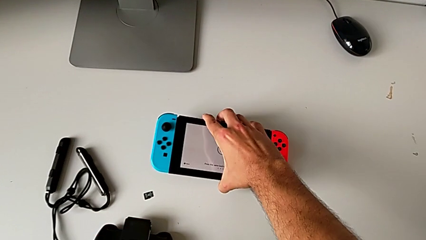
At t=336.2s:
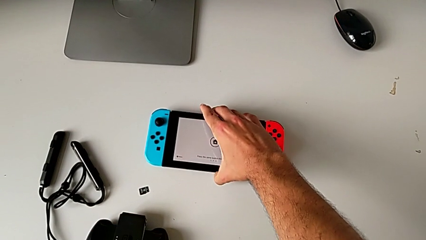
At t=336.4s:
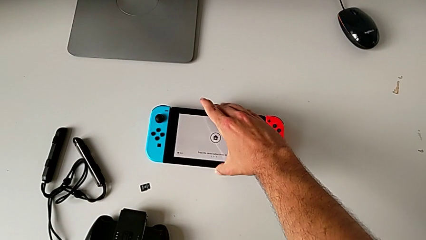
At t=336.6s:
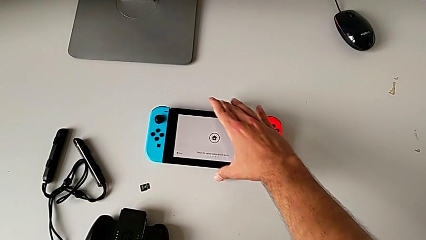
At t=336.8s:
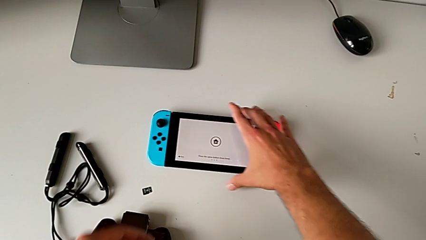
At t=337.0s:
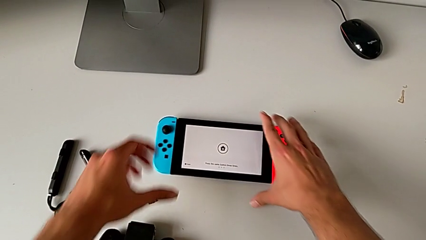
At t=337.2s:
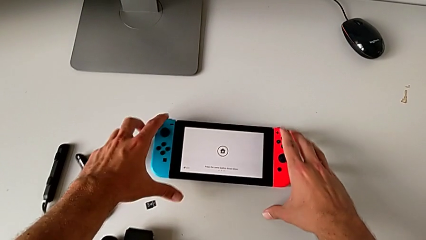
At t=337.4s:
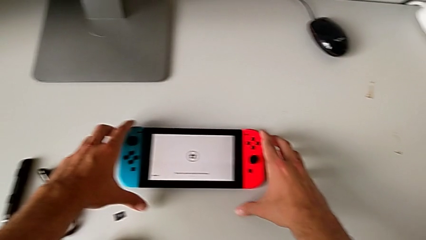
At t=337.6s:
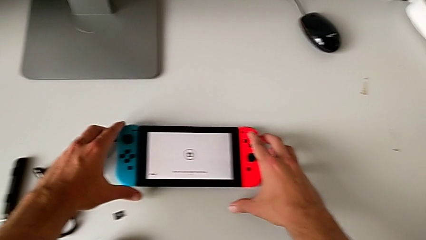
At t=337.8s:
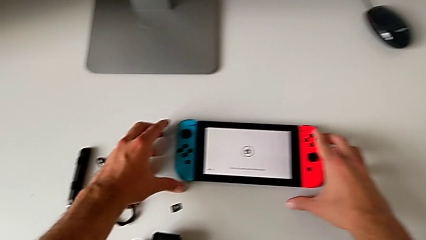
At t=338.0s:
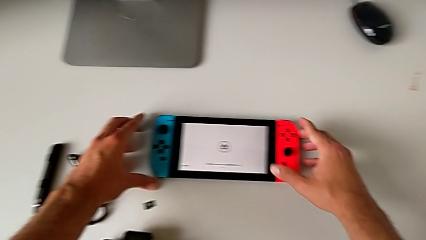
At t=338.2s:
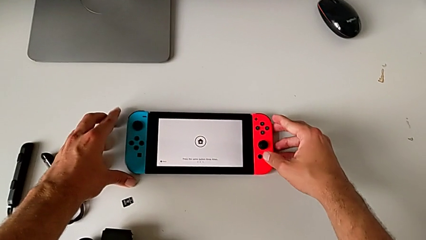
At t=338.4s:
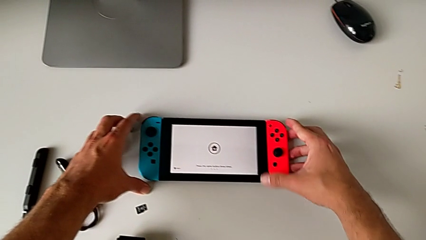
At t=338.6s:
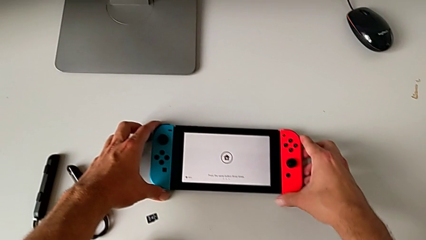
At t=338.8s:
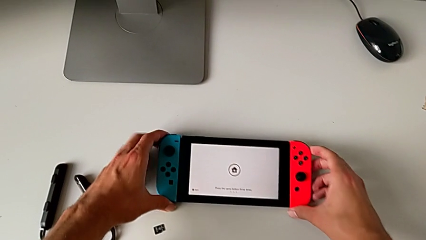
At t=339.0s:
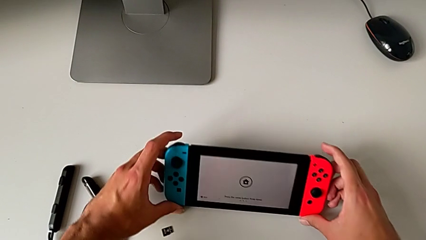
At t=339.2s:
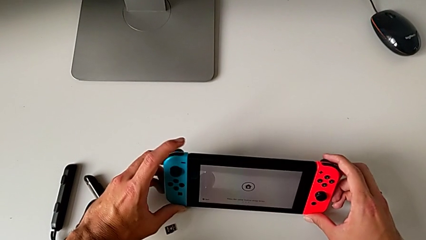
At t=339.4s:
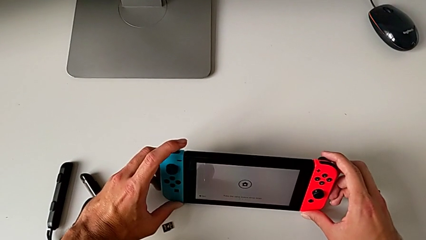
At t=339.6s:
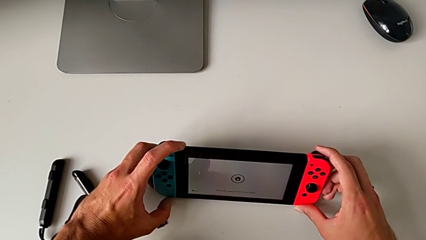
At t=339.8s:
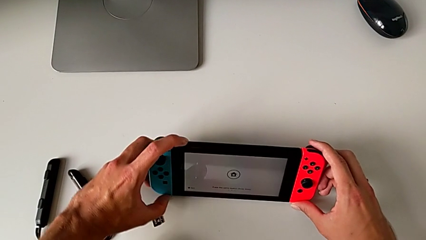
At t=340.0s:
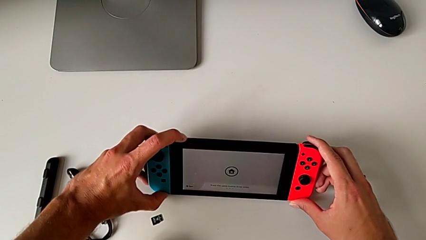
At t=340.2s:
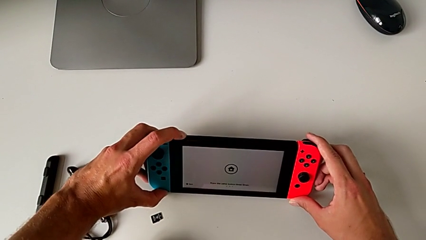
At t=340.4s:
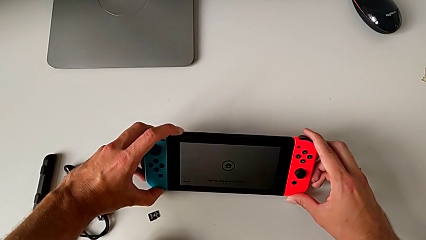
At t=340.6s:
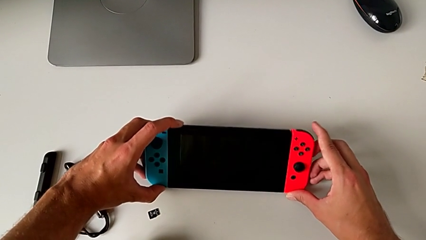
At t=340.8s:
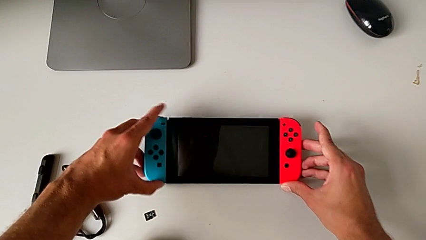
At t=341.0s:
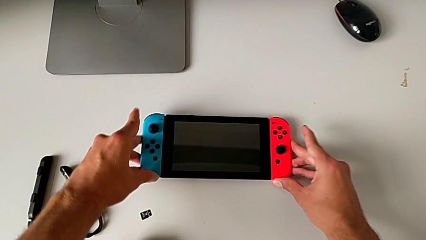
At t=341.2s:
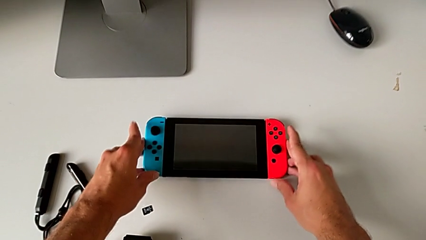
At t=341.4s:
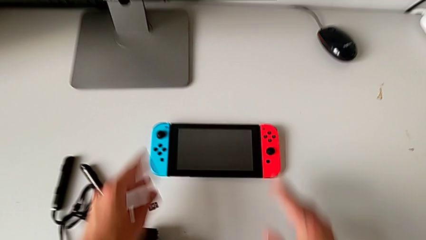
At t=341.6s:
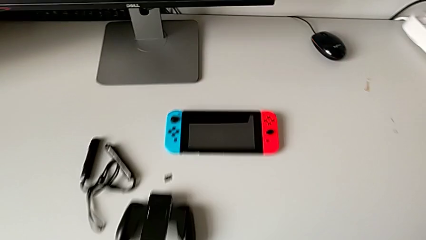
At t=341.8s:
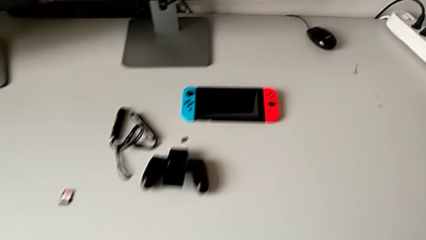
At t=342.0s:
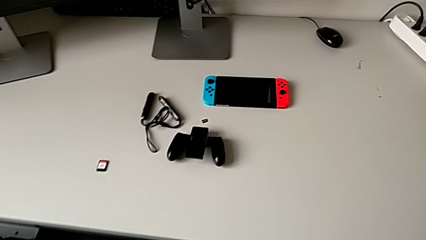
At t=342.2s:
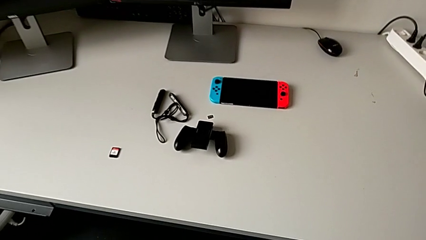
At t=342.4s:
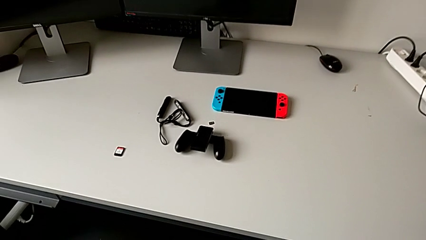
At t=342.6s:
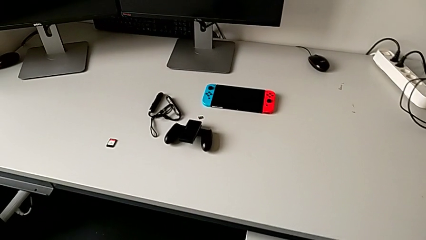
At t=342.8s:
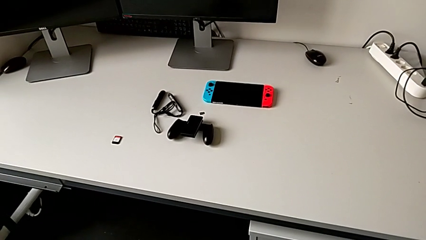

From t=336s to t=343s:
The camera wearer is exchanging the micro SD card for another one. They place the Nintendo Switch and begin to inspect it.

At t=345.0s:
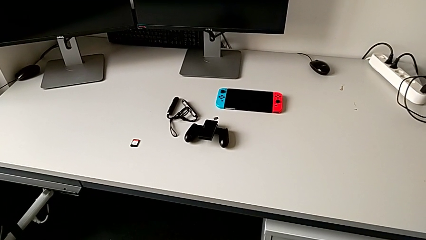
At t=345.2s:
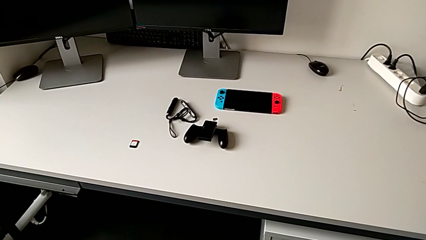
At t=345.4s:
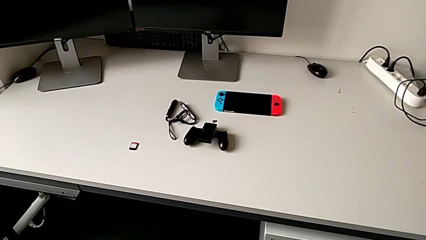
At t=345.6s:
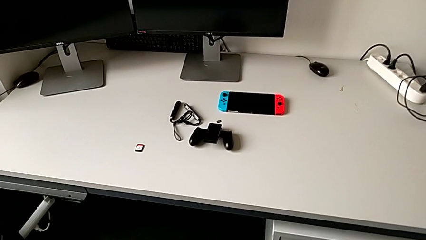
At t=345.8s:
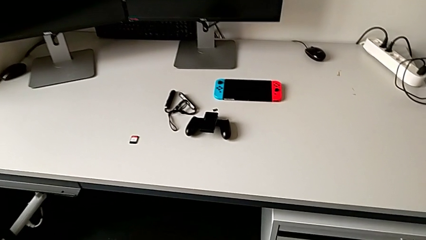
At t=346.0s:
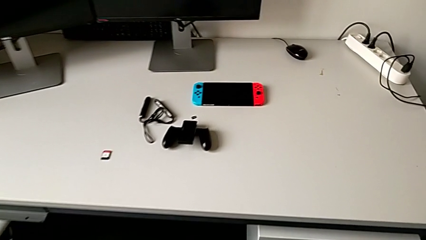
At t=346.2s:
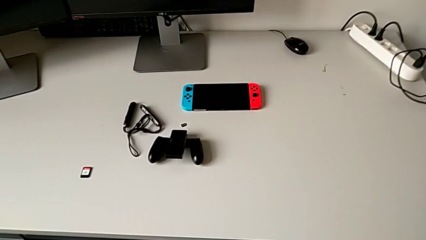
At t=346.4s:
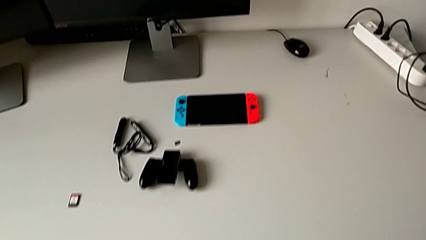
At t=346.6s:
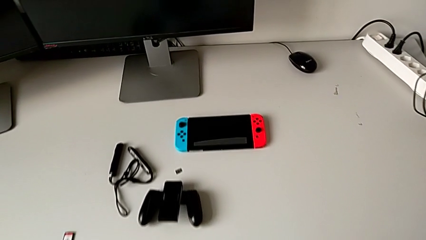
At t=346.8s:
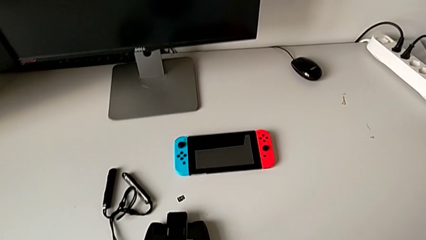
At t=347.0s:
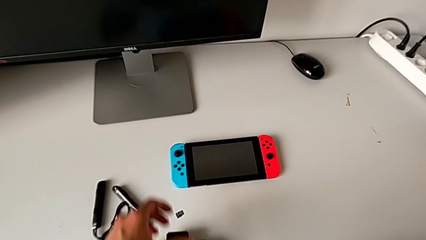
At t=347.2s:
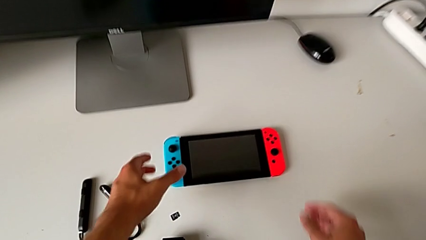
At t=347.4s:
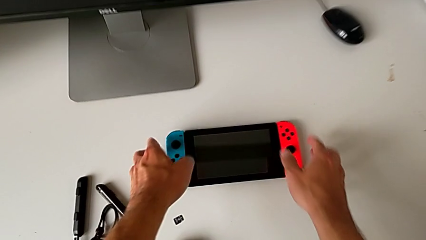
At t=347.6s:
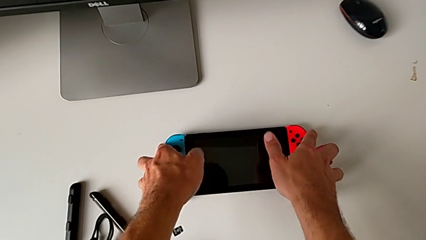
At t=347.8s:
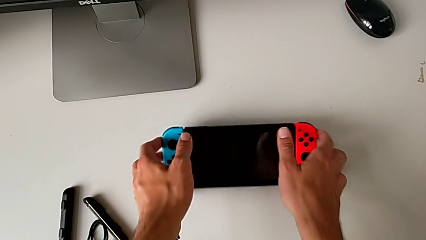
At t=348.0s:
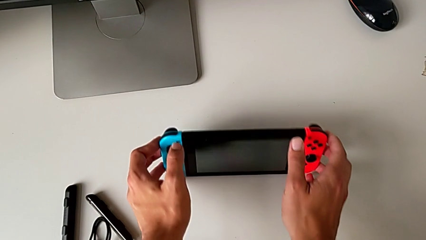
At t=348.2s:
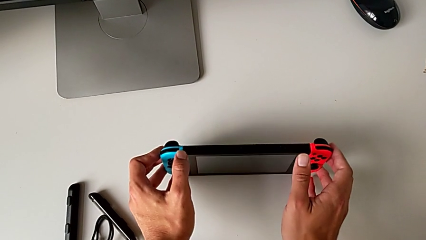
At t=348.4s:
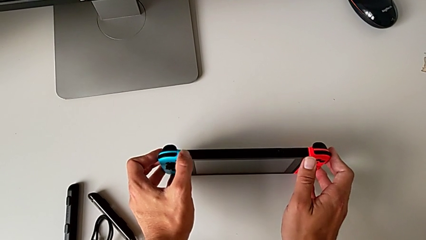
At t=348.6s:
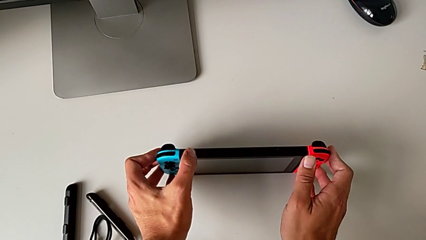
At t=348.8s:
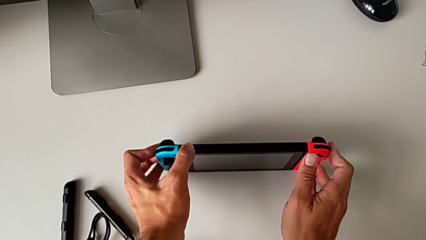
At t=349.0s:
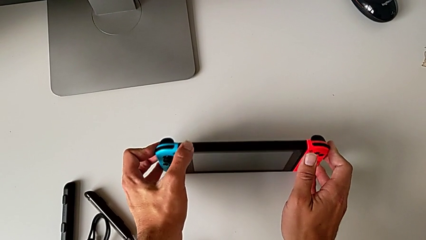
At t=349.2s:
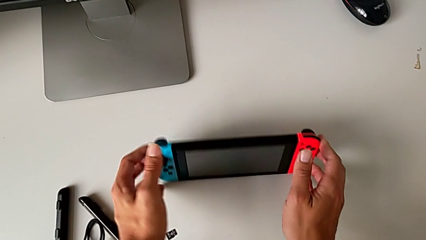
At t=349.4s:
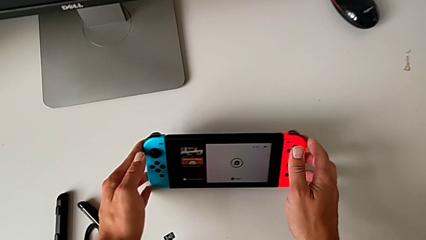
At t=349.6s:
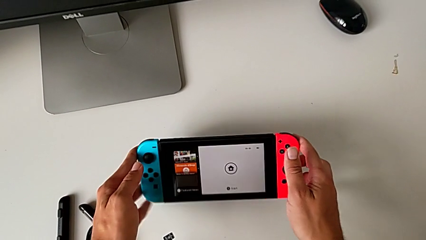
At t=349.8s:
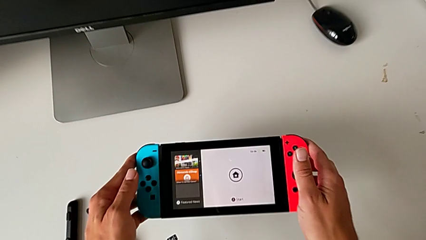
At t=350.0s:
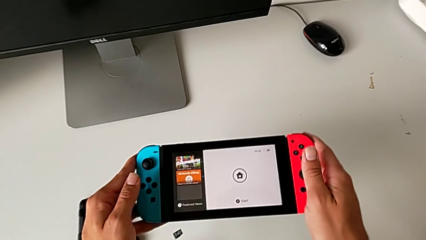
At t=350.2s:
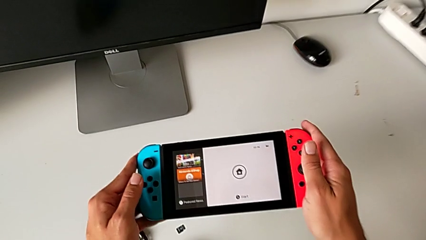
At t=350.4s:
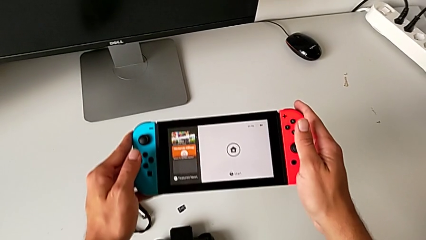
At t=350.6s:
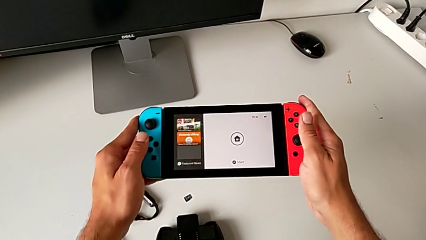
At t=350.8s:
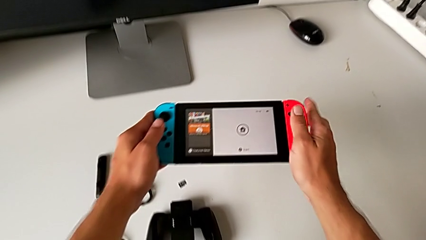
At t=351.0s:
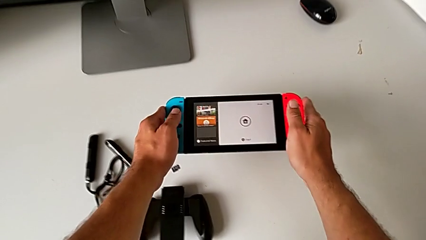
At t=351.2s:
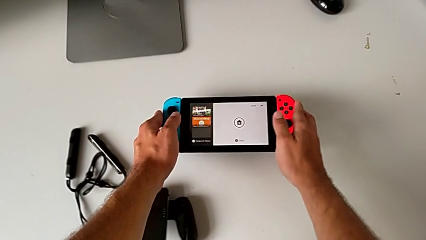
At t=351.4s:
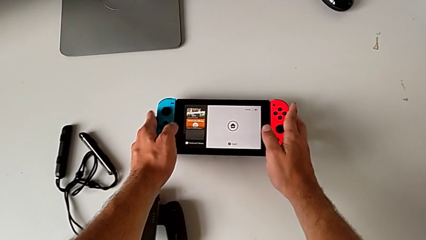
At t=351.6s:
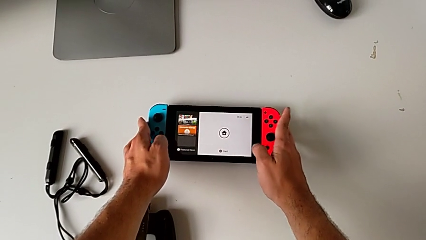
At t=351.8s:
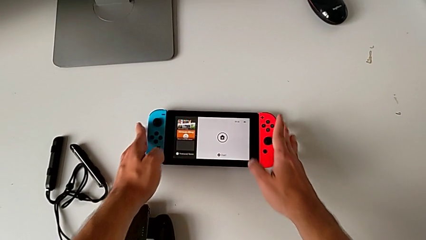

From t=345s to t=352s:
The camera wearer turns on the Nintendo Switch. They grab the Nintendo Switch, push the power button and lift the Nintendo Switch.

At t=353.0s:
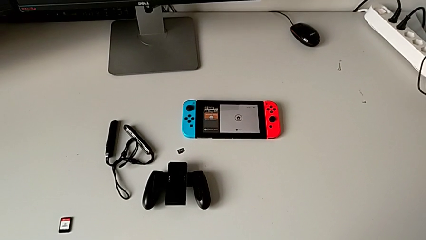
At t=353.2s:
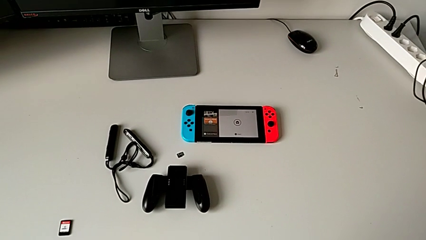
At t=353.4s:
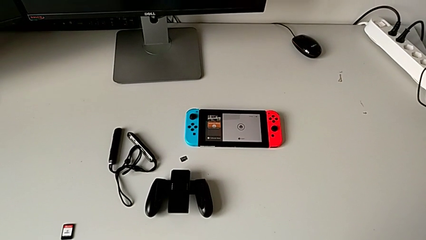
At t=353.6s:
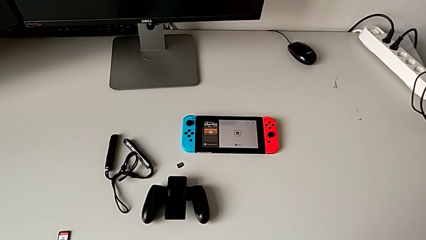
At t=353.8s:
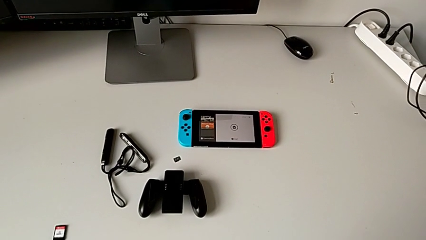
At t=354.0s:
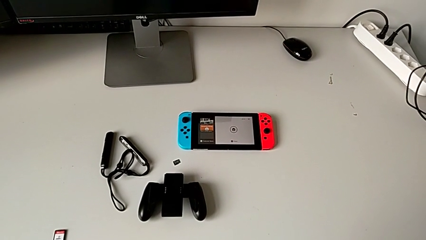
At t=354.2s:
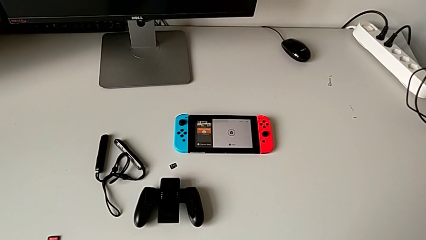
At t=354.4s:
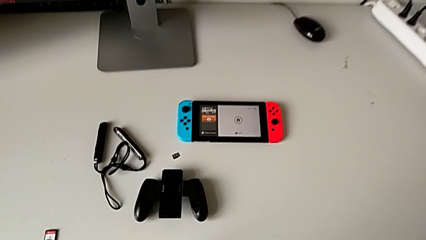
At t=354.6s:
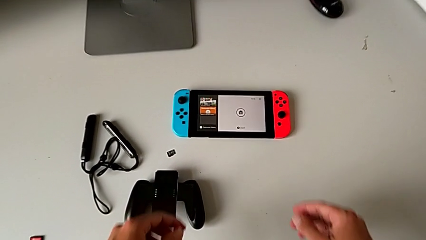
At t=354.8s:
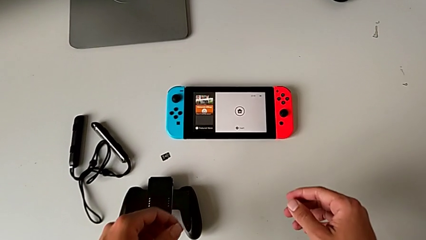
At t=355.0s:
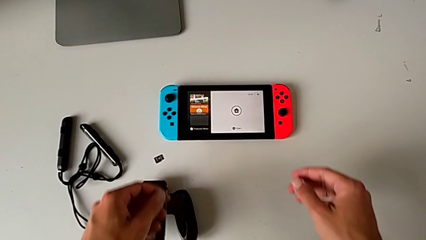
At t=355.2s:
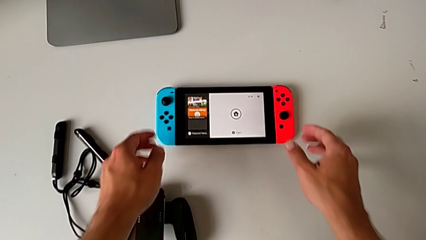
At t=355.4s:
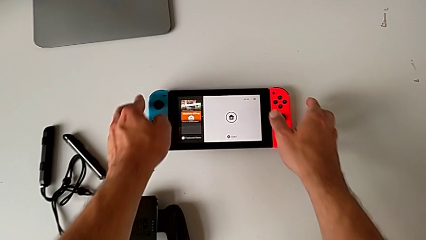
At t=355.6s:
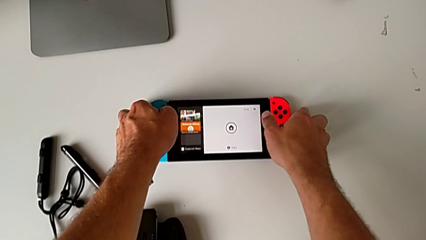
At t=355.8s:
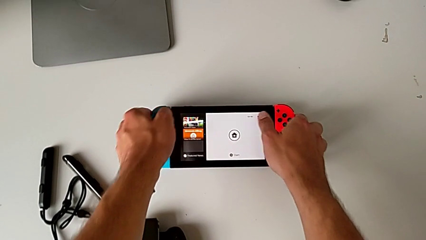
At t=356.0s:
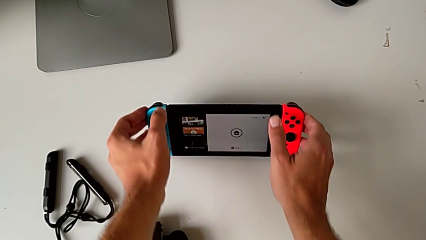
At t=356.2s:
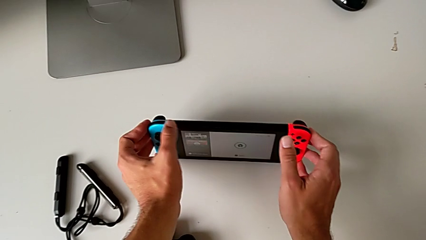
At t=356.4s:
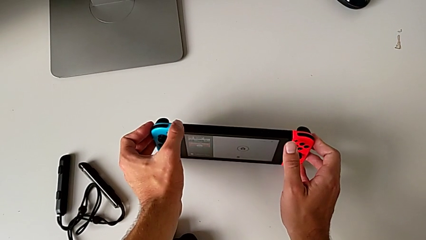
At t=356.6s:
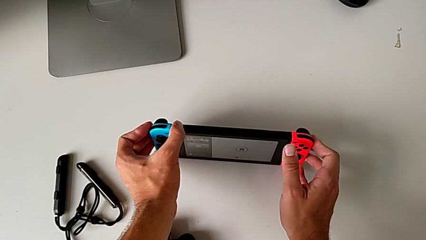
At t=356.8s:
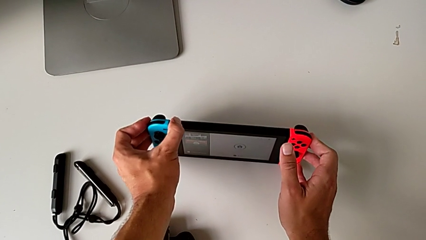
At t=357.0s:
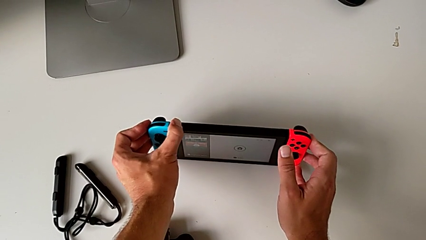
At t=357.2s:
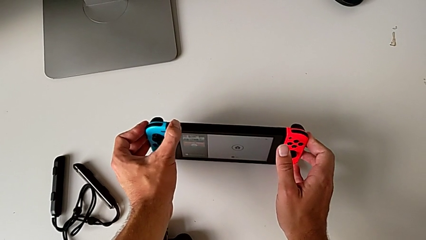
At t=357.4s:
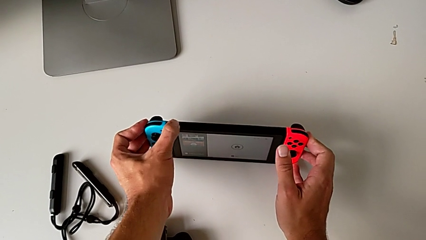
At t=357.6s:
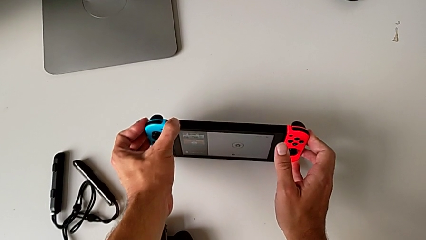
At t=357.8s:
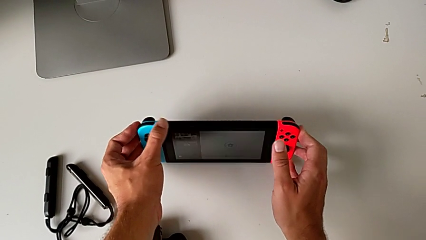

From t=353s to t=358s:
The camera wearer is turning off the Nintendo Switch. They grab the Nintendo Switch and begin to push the power button.
